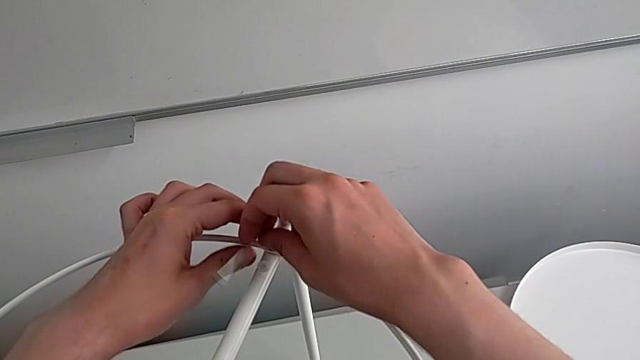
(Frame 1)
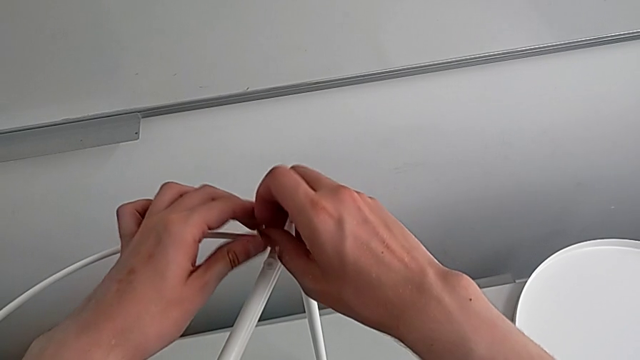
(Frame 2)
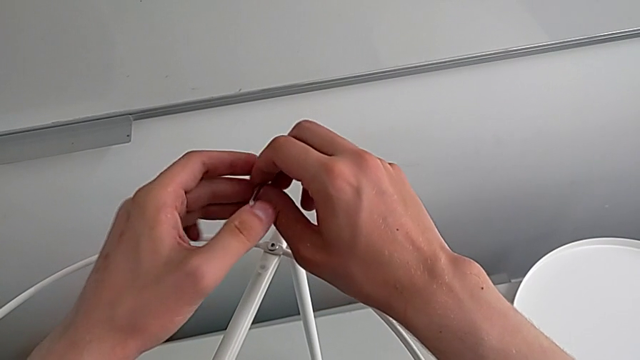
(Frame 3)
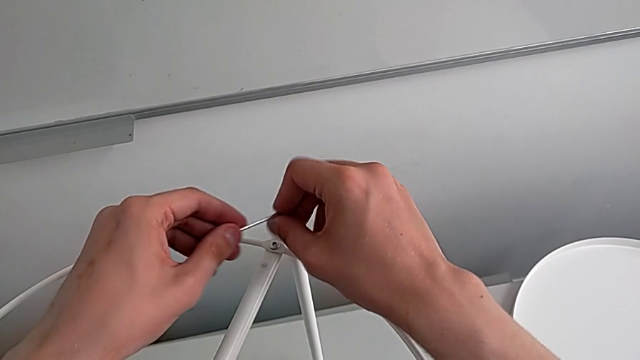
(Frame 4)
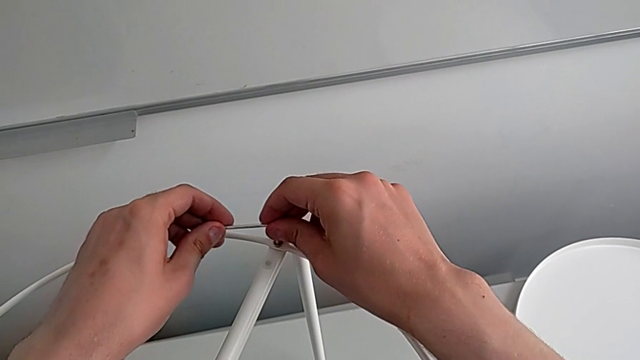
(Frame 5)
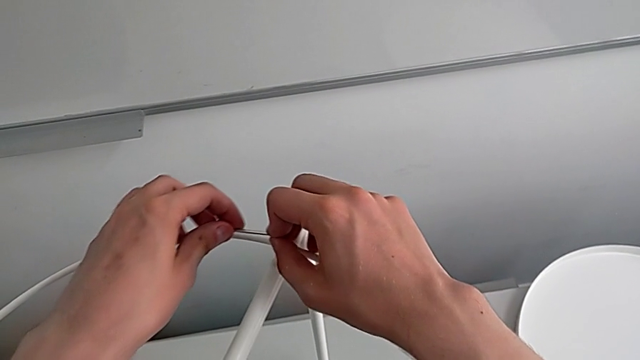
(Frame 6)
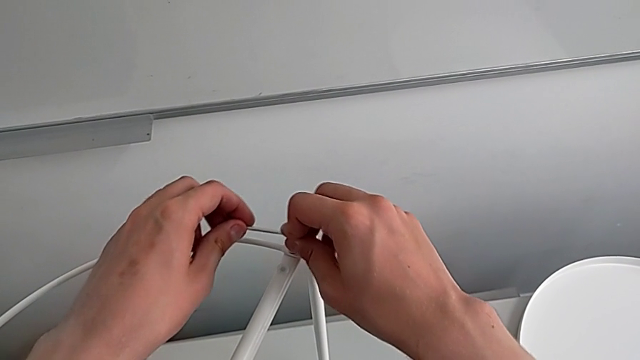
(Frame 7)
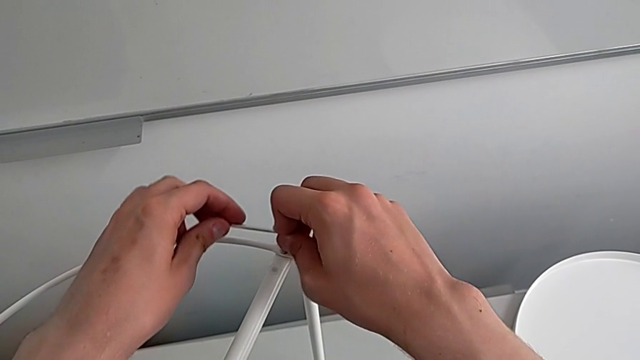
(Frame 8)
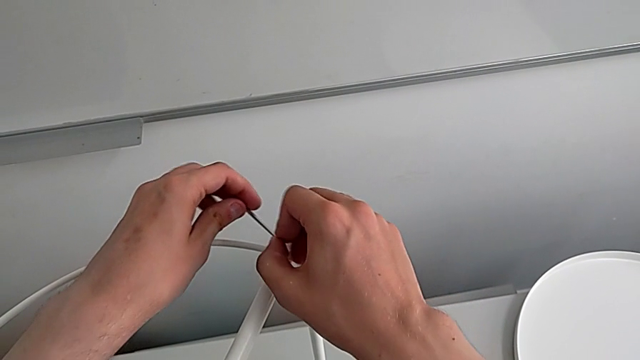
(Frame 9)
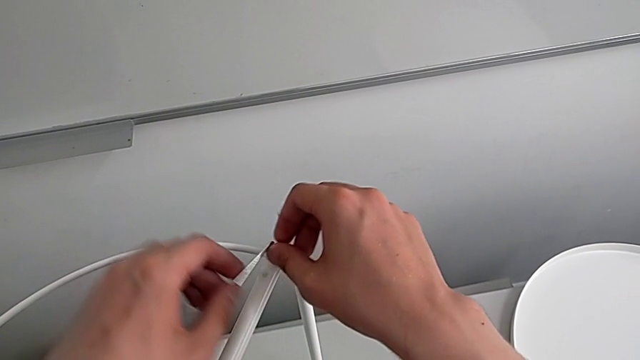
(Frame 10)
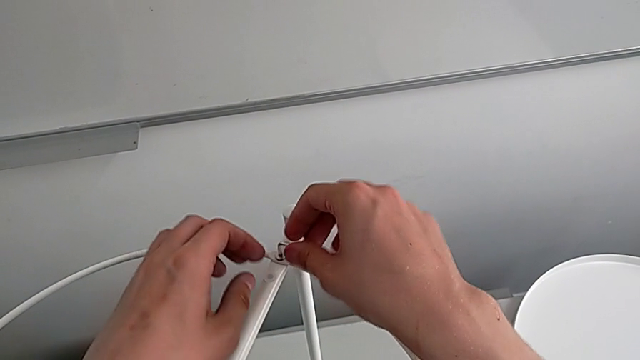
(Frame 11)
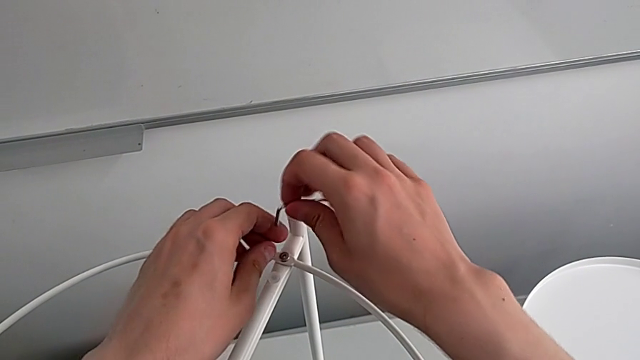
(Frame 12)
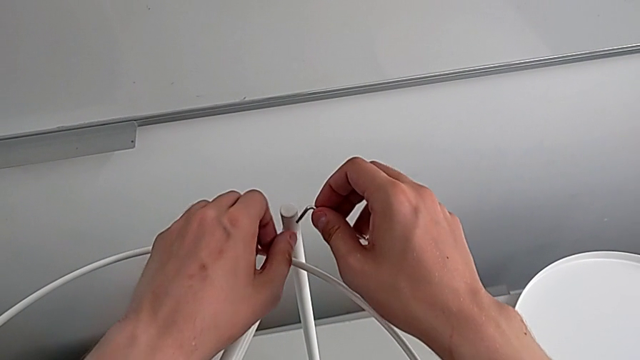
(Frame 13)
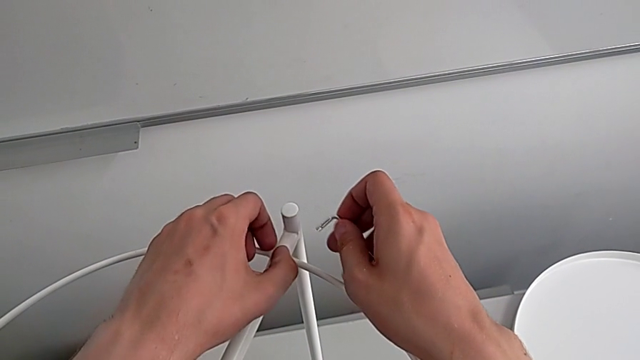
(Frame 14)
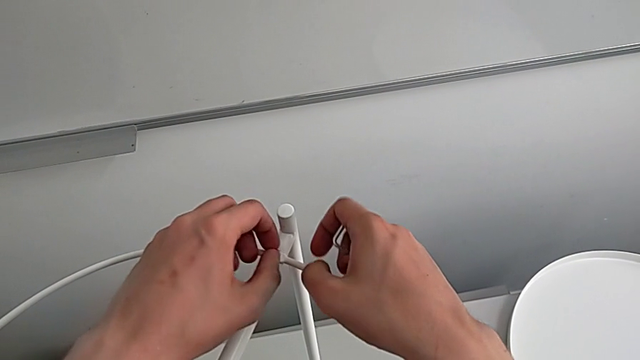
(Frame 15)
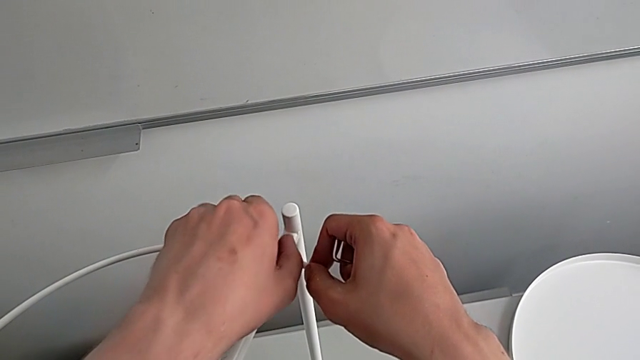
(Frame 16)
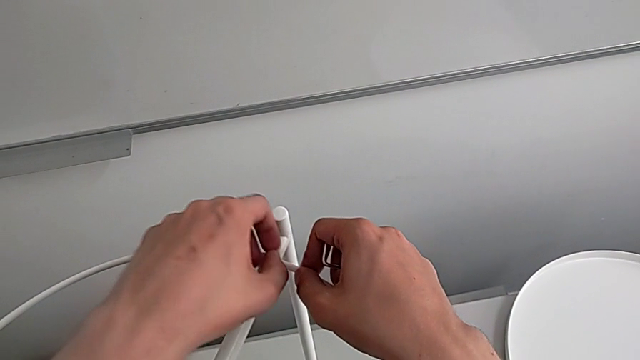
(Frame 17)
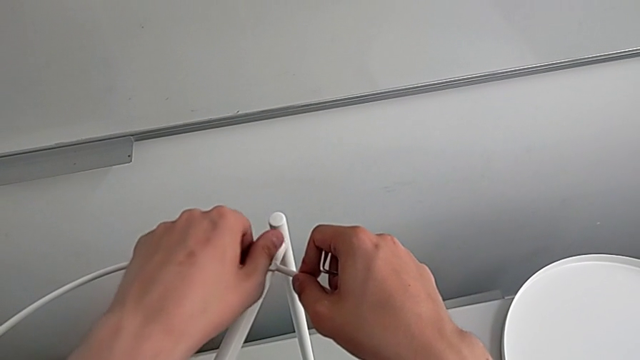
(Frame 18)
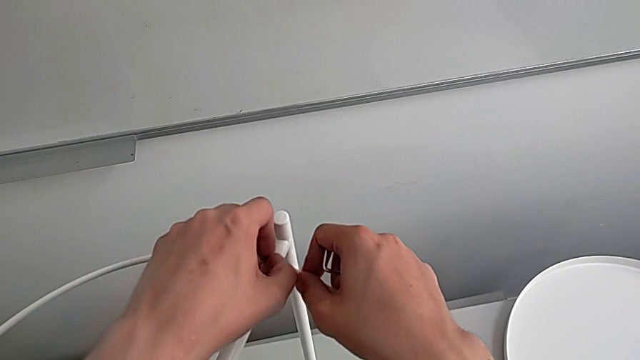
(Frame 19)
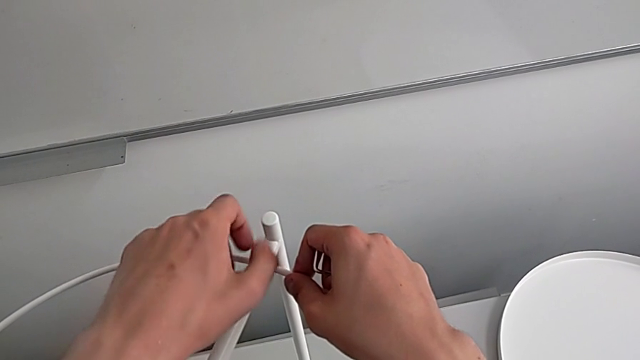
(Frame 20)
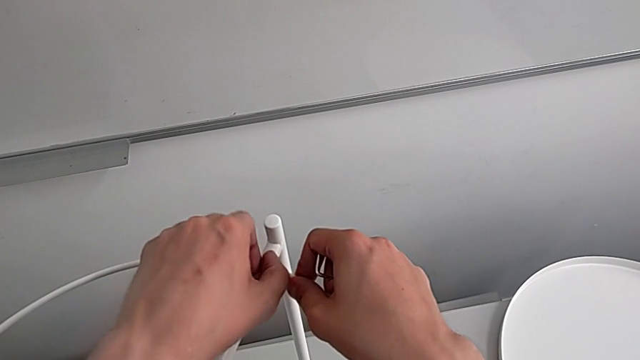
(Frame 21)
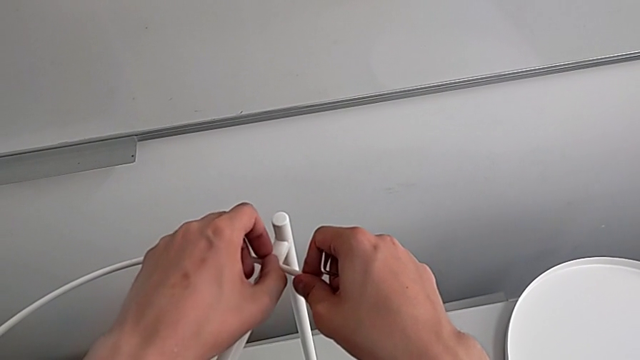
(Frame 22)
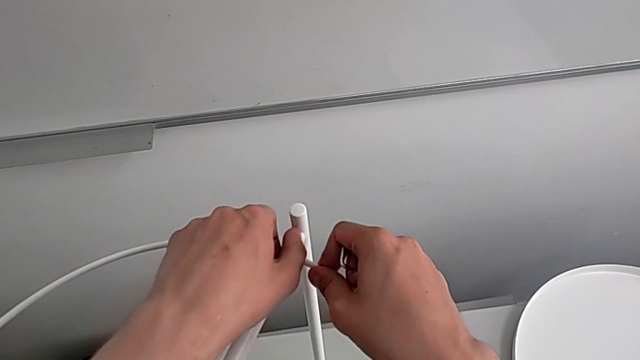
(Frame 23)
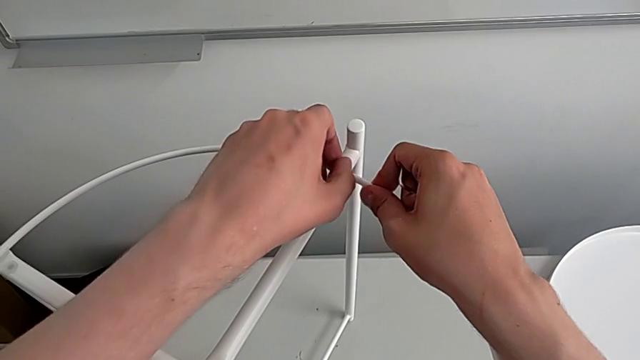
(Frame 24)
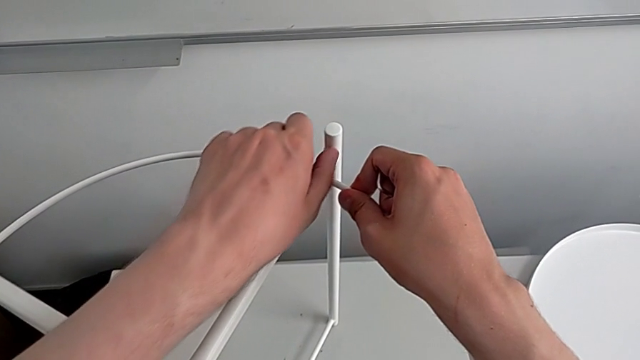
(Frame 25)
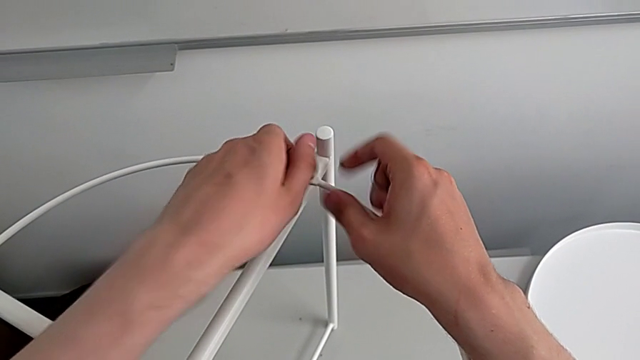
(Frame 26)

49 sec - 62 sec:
The camera wearer is removing the circle. They keep wrongly unscrewing the hex socket head, not using the longest part of the Allen wrench, withdraw the Allen wrench, unscrew the hex socket head, disassemble it and grab it.

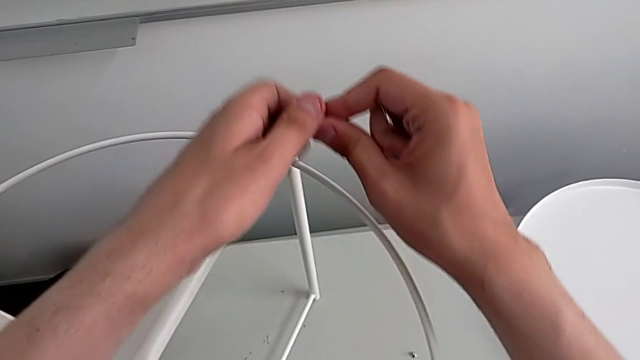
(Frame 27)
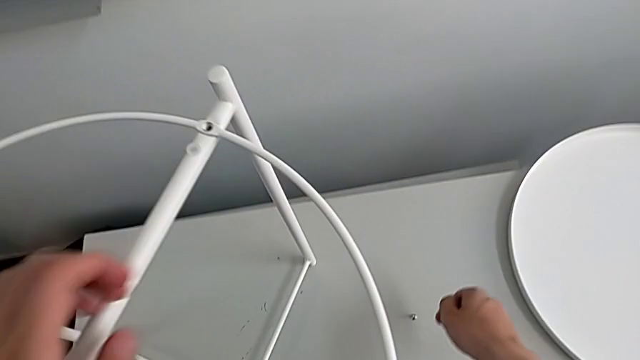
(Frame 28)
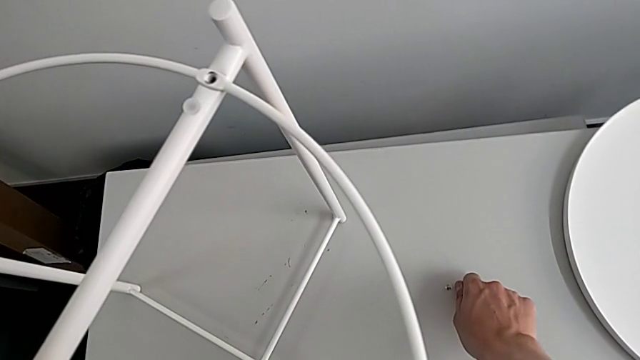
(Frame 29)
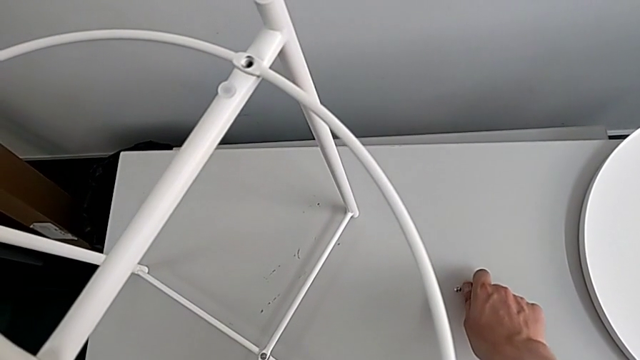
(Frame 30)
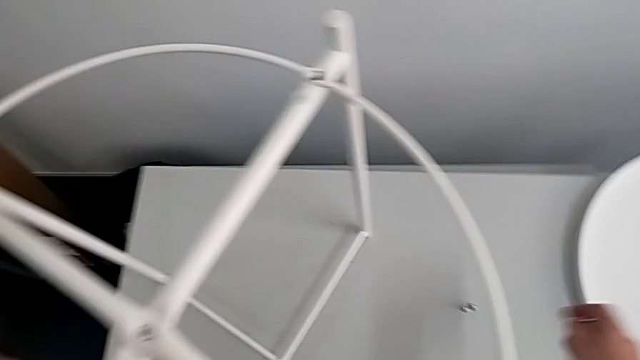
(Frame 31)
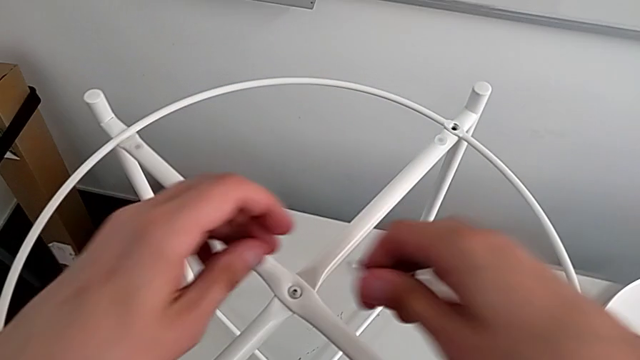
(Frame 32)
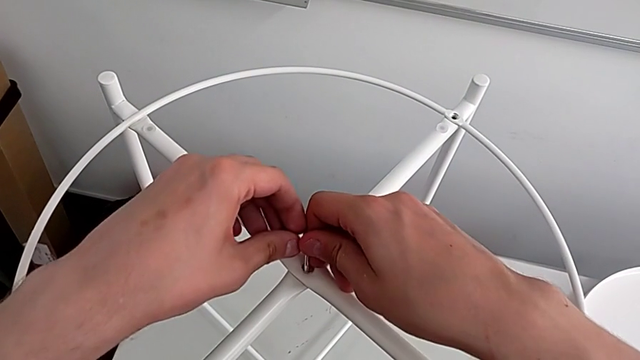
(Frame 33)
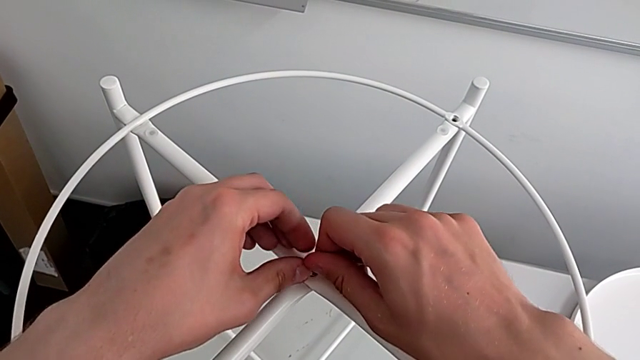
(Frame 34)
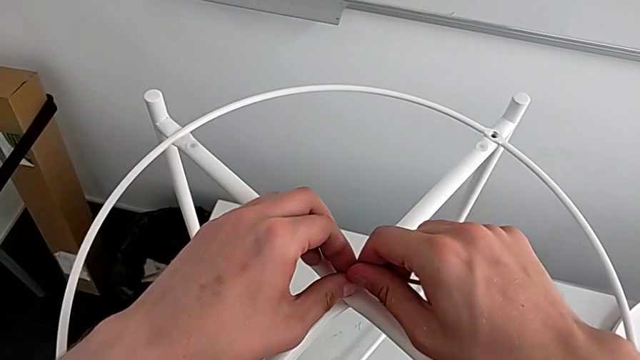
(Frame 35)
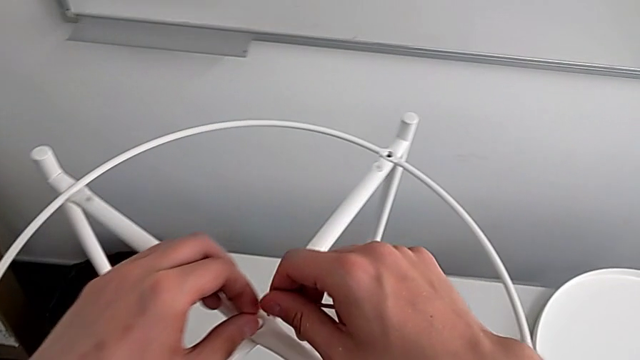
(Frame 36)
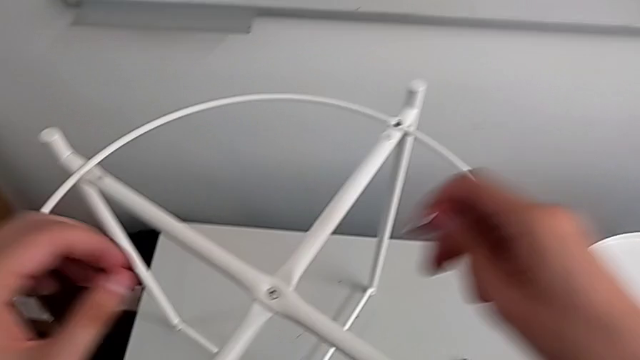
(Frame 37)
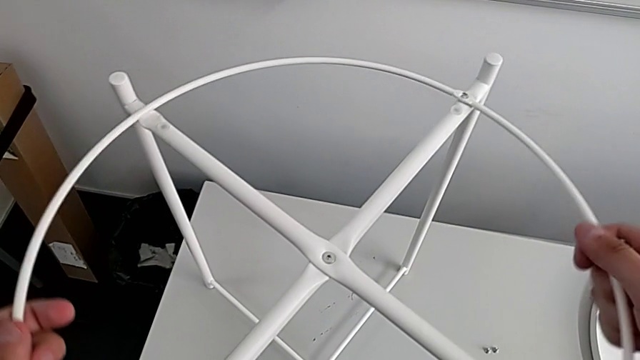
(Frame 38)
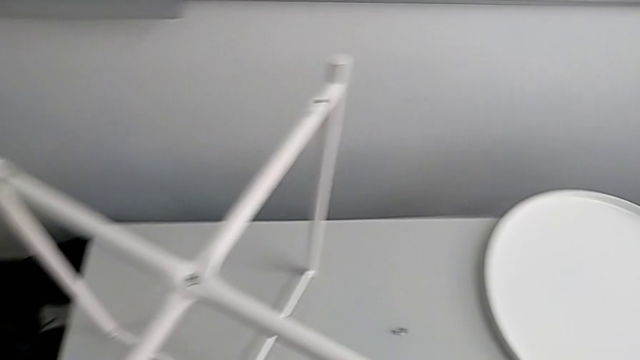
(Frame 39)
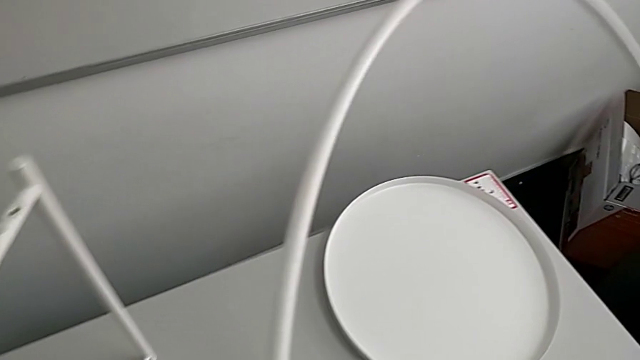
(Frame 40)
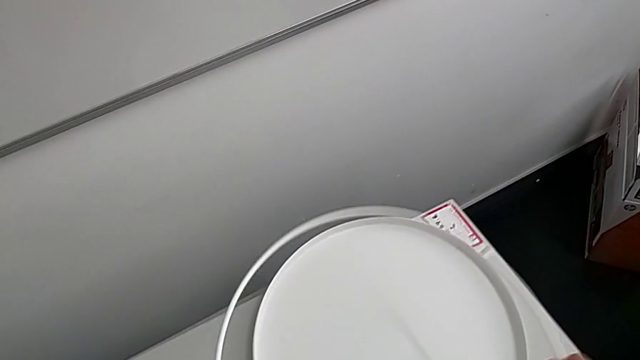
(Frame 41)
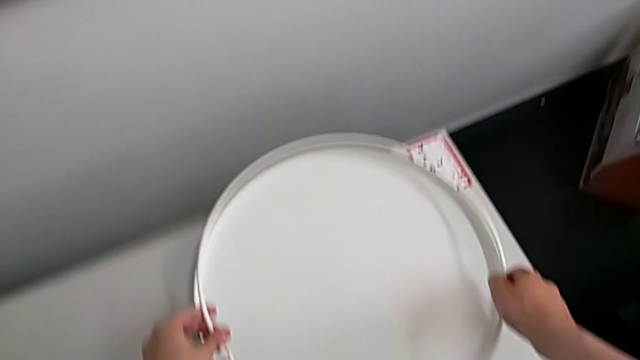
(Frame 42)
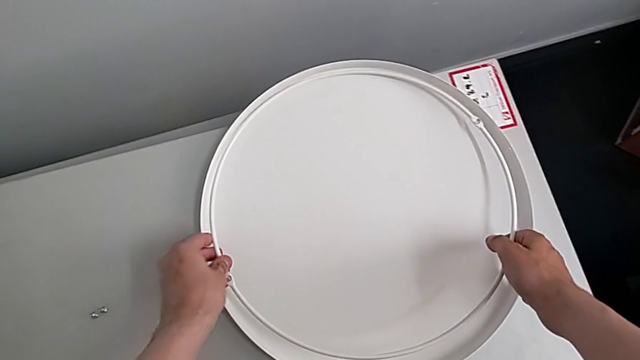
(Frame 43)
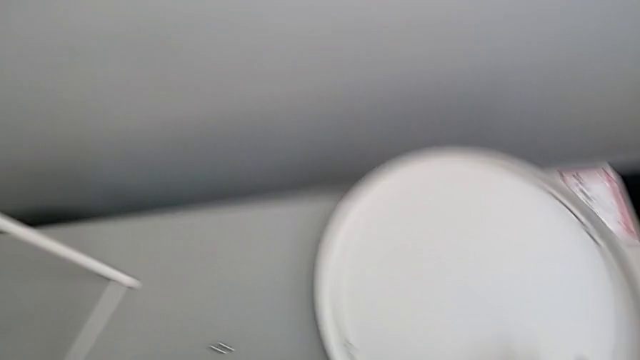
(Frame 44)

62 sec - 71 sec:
The camera wearer is removing the circle. They place the hex socket head, approach it, wrongly insert the Allen wrench, approach the circle, grab it, disassemble it, lift it and place it.
